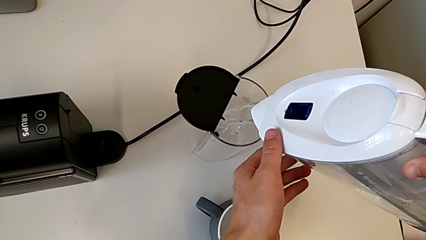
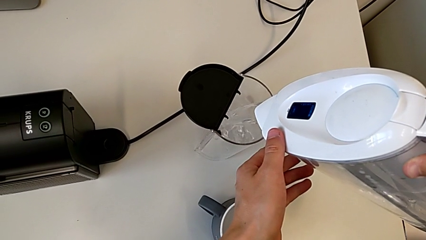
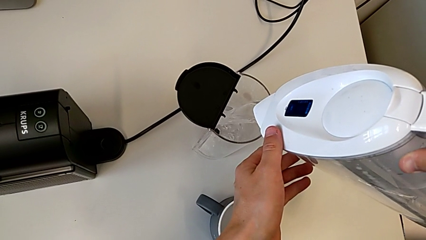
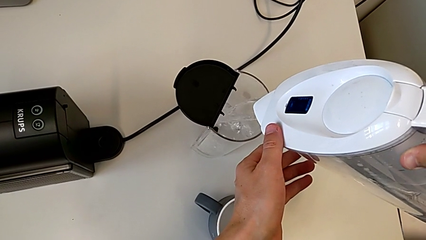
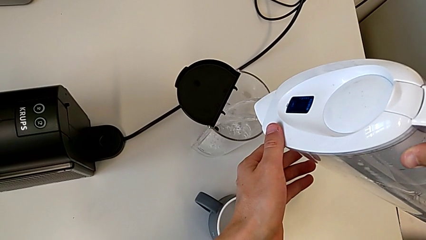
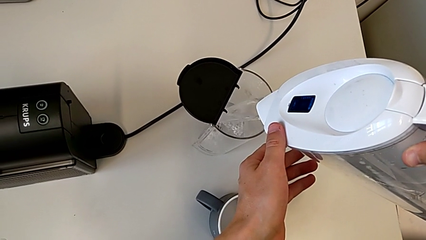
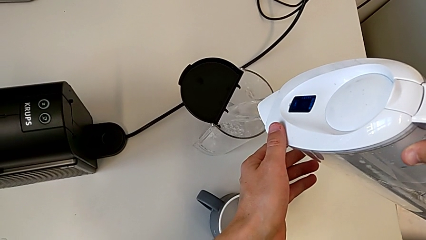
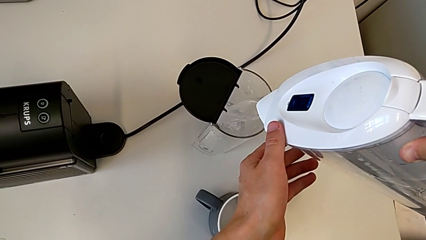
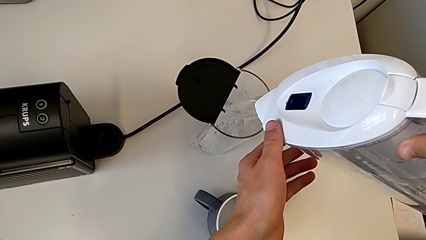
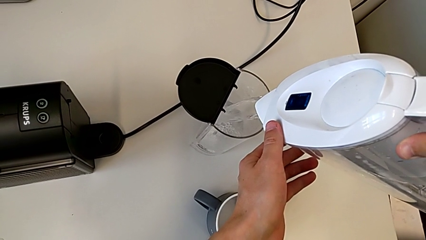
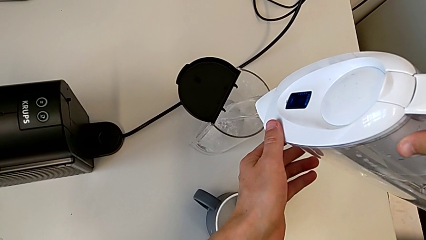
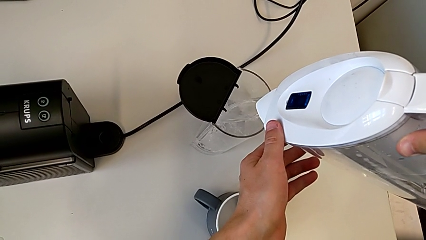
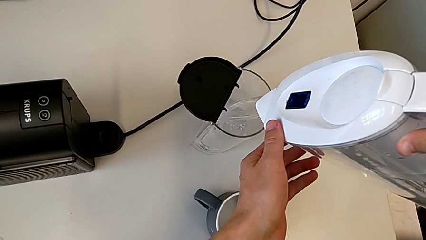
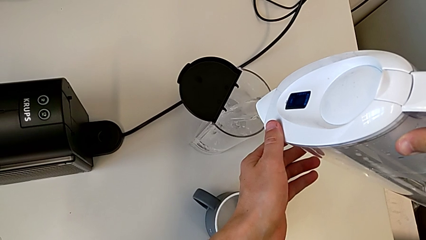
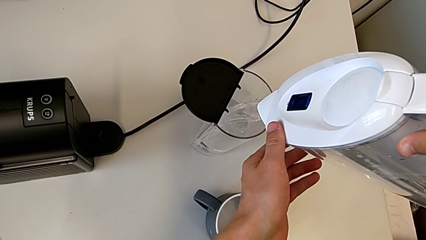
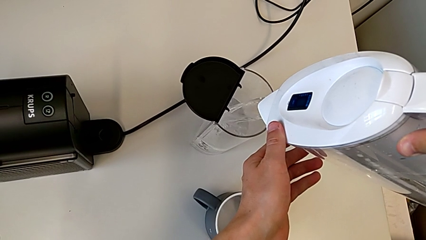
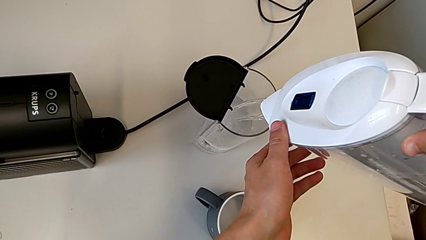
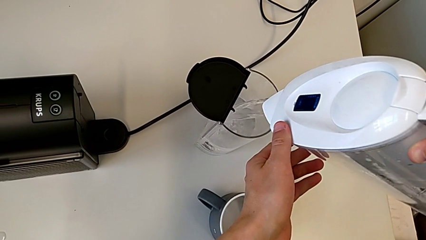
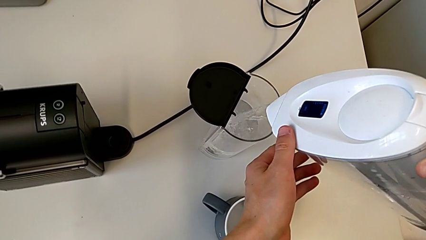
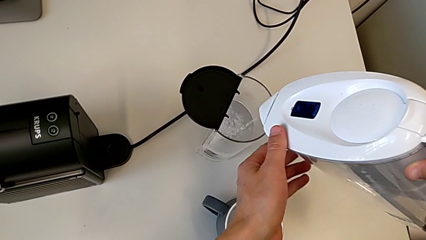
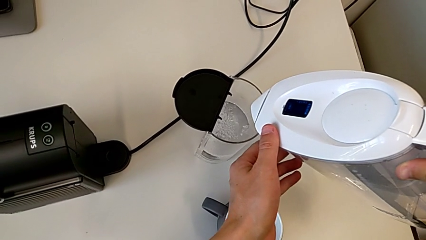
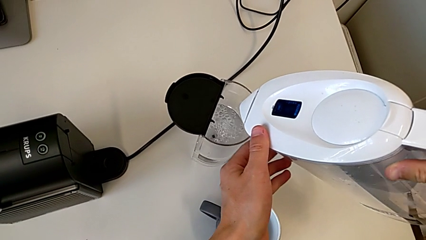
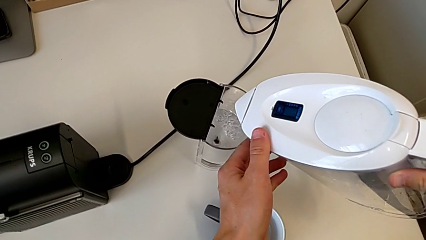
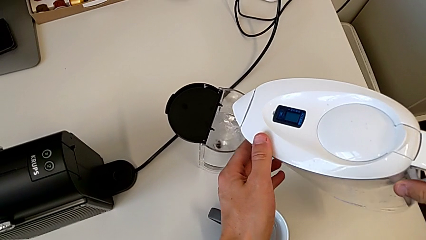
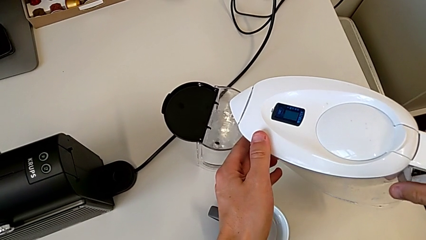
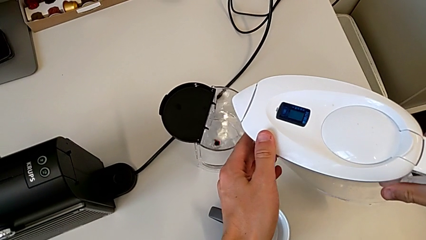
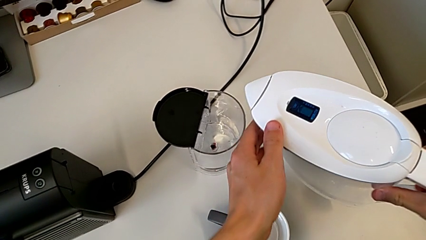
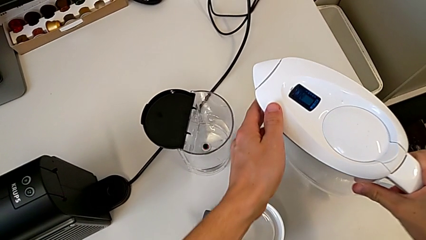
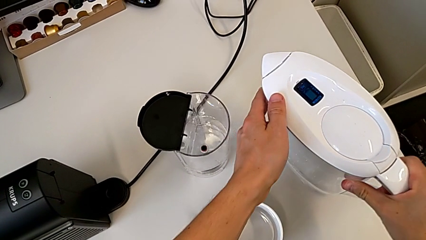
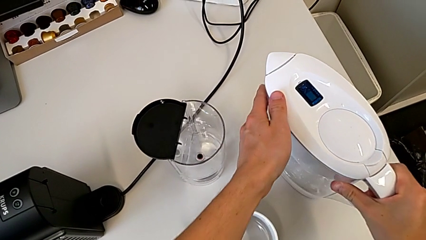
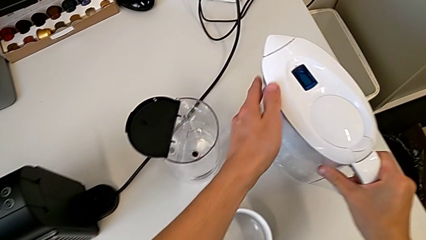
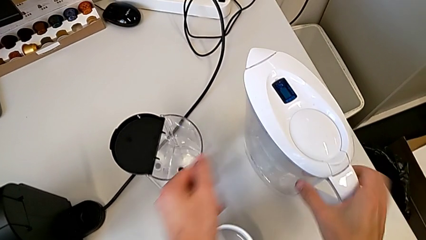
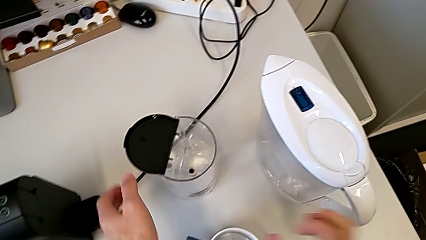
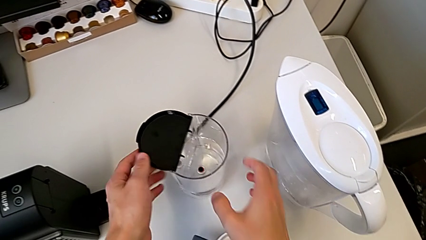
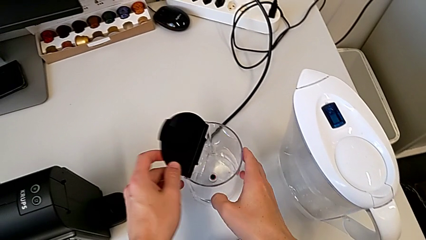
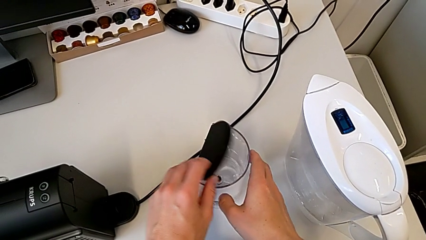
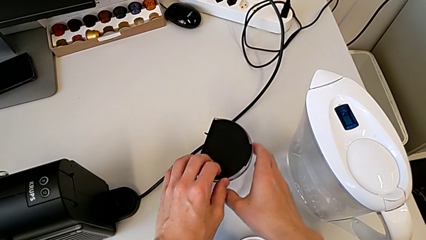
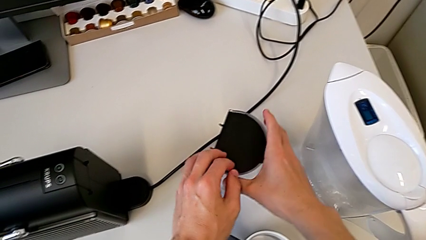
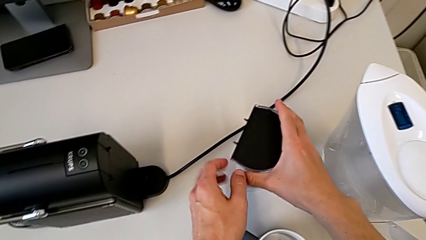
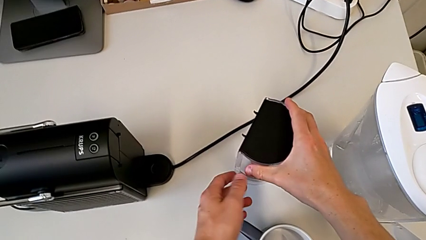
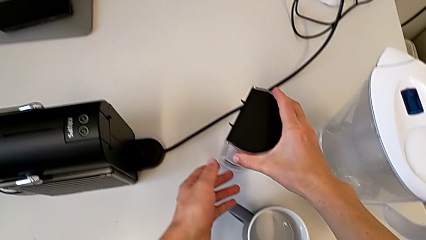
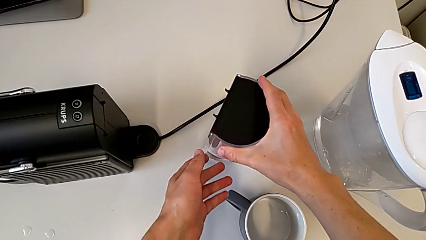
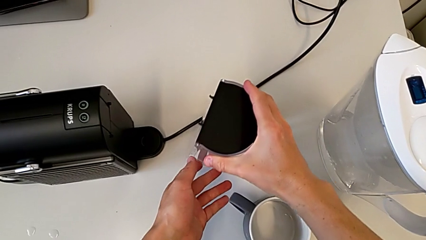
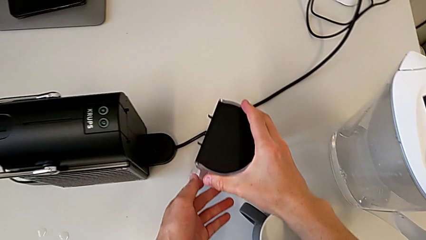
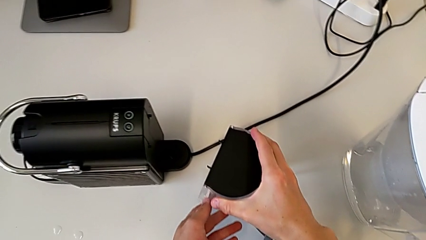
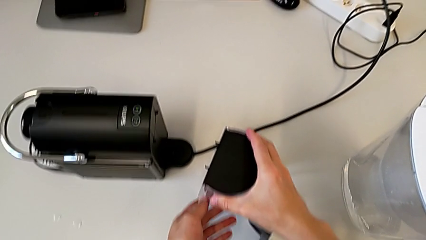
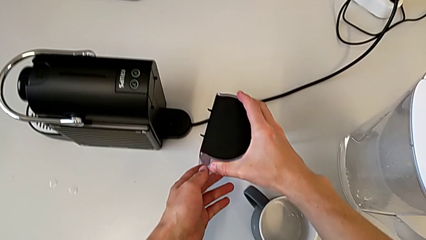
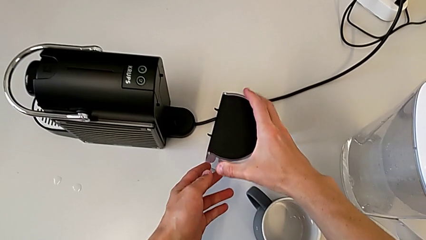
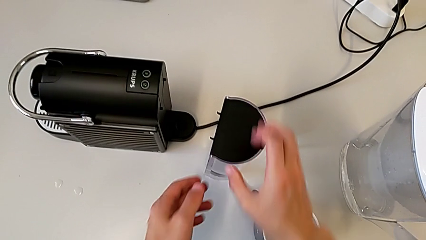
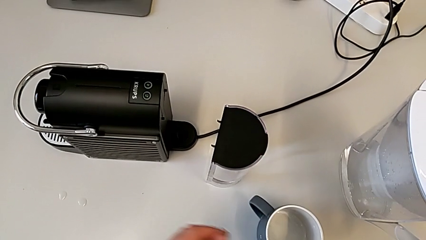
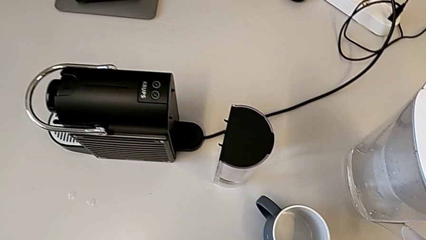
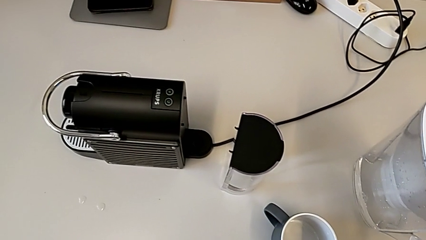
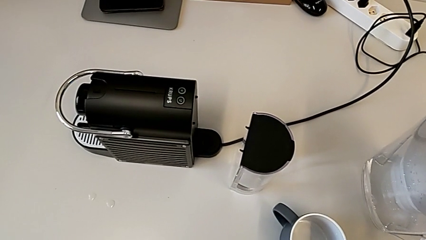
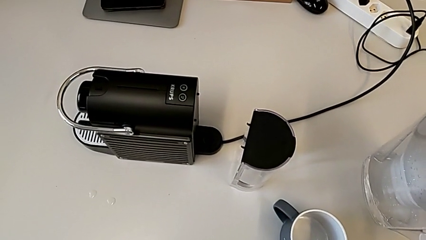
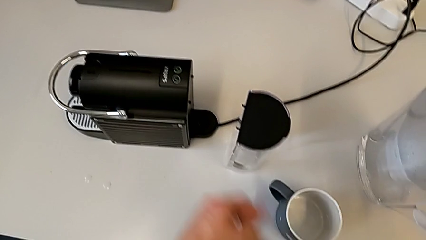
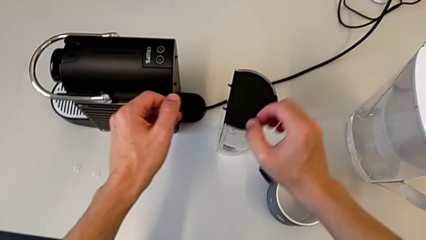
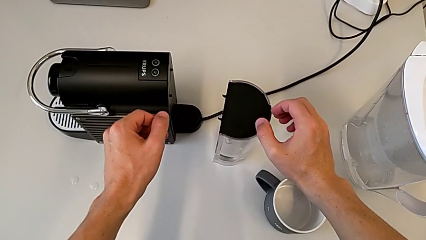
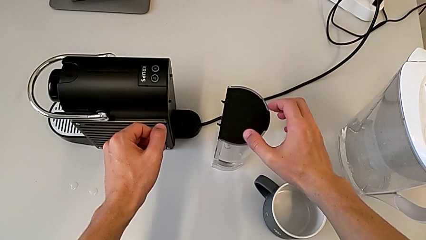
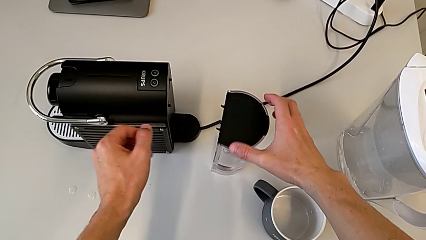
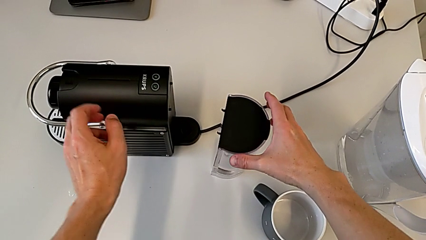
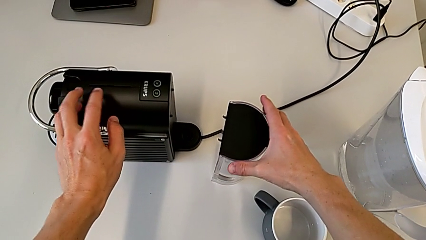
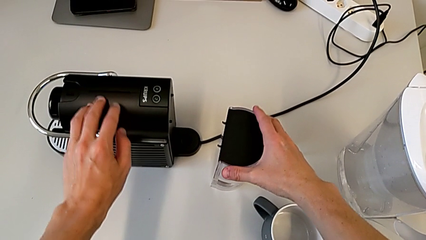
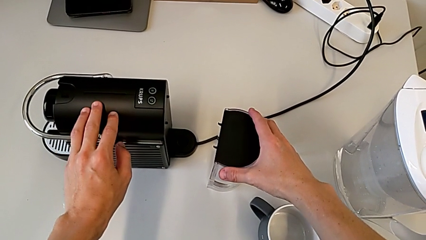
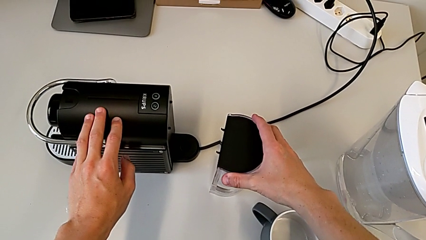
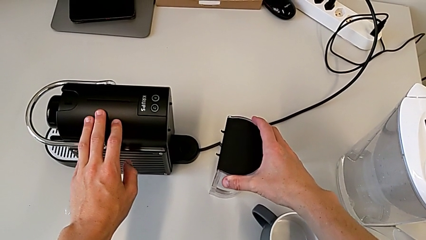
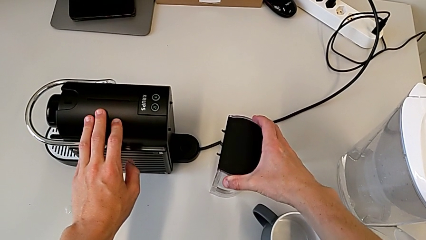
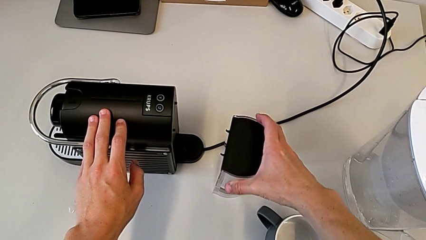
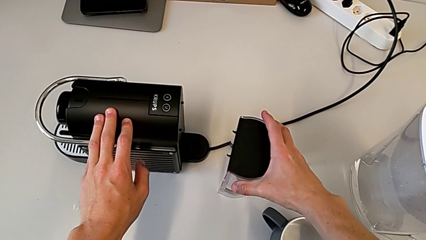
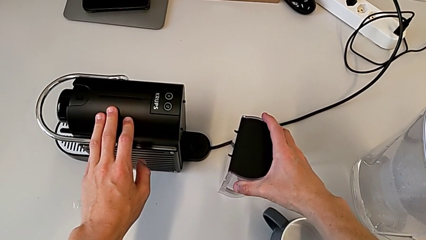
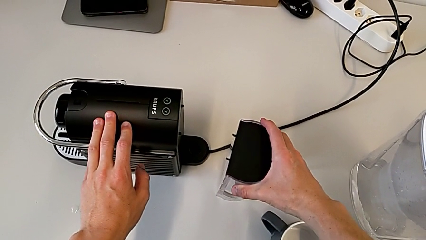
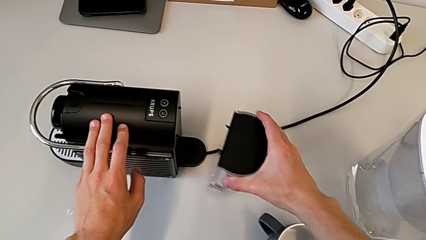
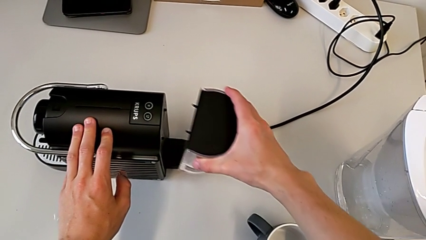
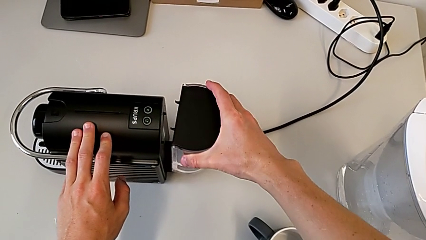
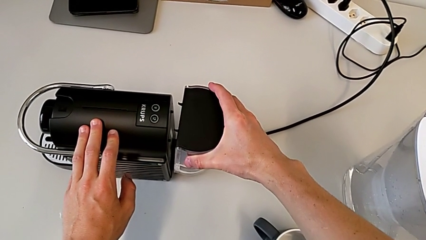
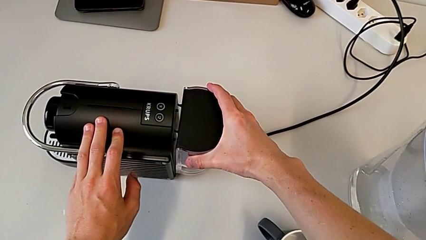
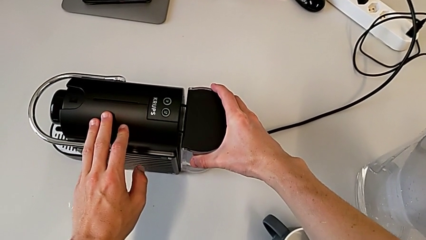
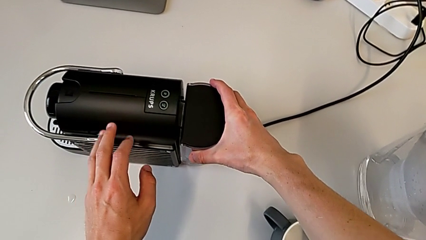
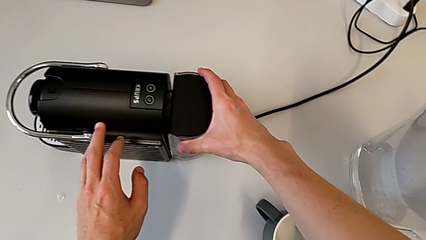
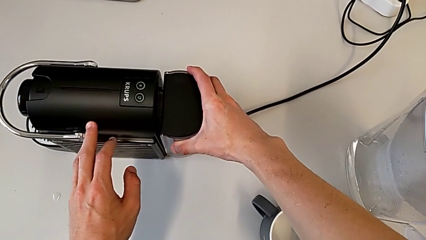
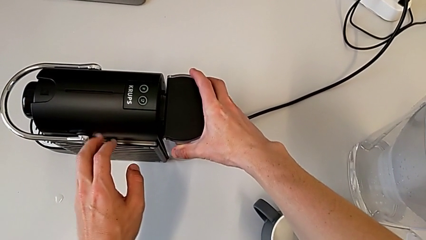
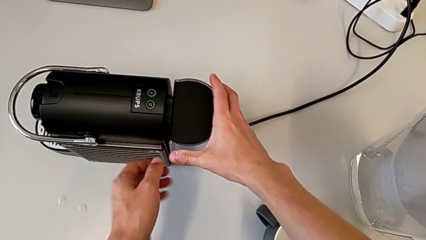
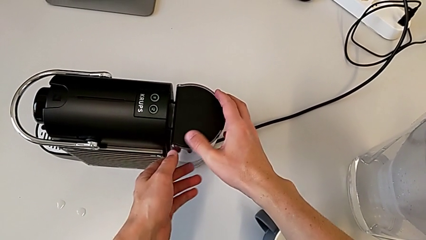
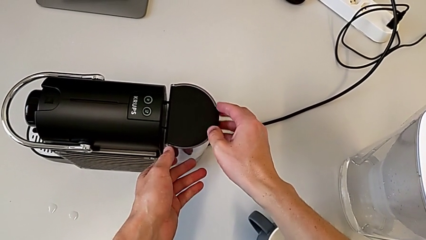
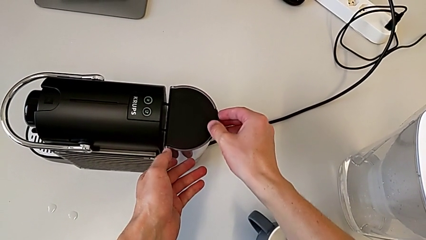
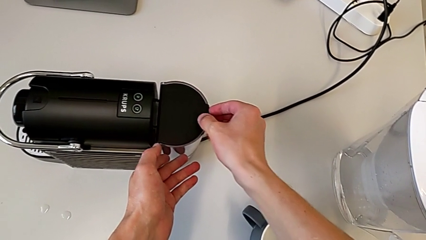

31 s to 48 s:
The camera wearer is adding water. They load the water container, place the water kettle, close the lid, slide the water container, grab the water container, grab the capsule coffee machine, lift the water container and assemble it.
